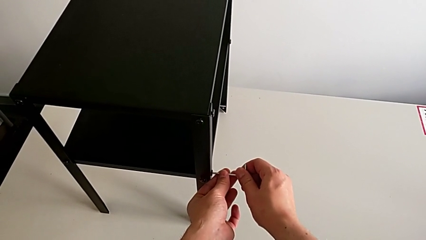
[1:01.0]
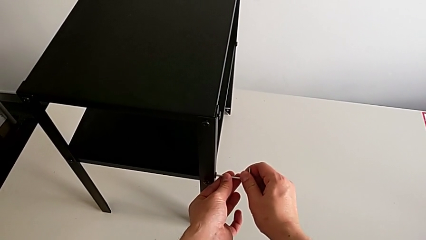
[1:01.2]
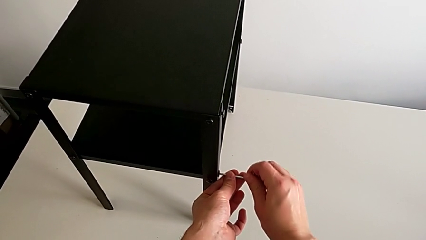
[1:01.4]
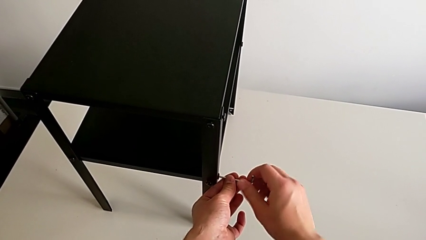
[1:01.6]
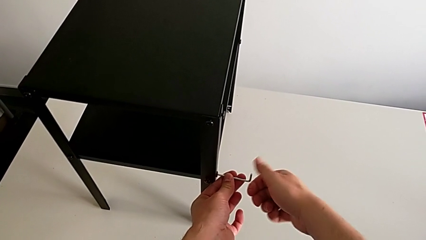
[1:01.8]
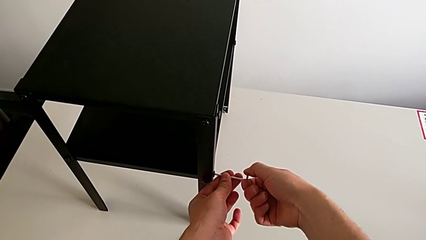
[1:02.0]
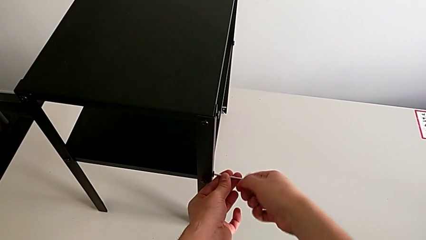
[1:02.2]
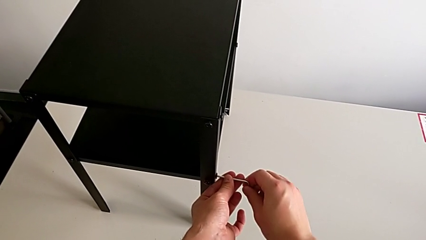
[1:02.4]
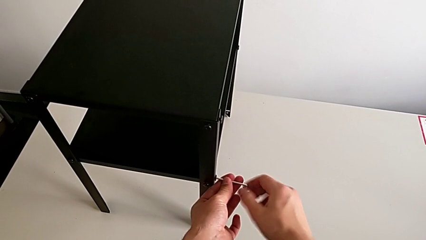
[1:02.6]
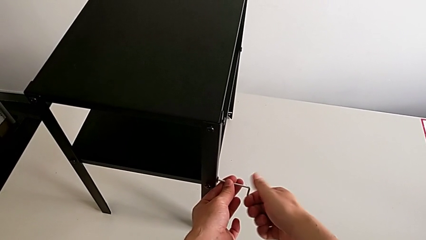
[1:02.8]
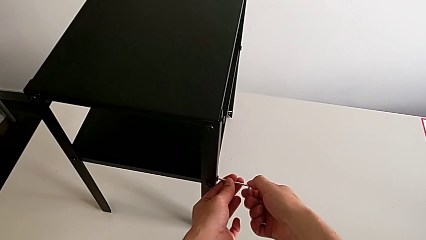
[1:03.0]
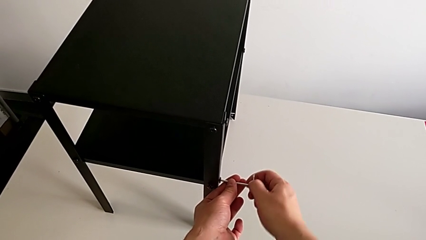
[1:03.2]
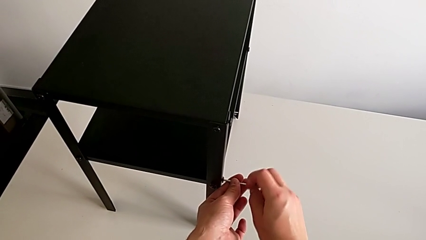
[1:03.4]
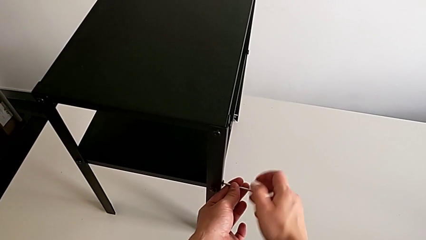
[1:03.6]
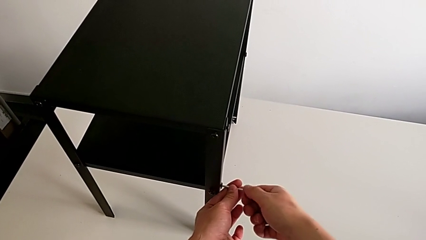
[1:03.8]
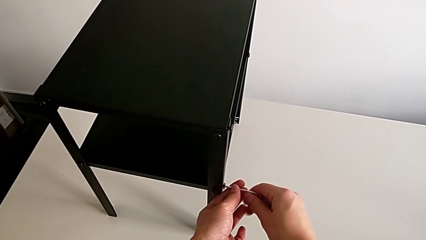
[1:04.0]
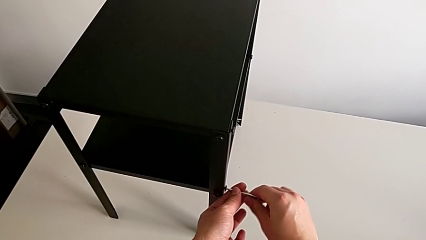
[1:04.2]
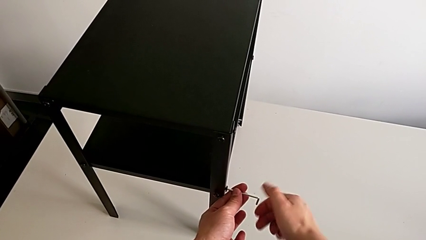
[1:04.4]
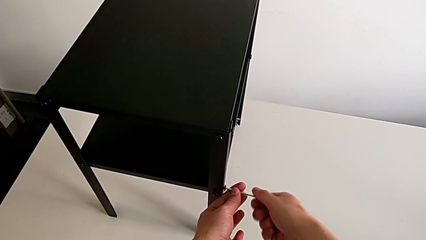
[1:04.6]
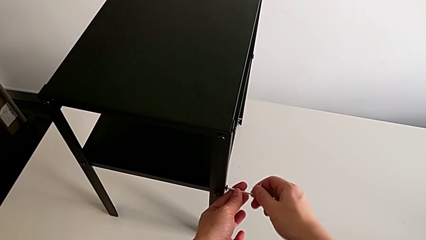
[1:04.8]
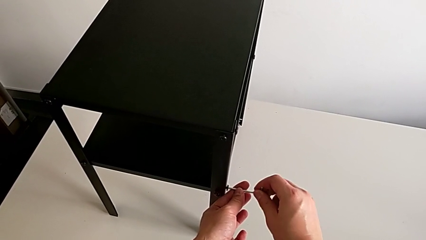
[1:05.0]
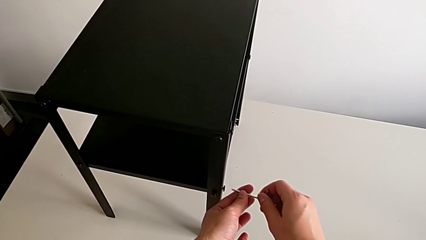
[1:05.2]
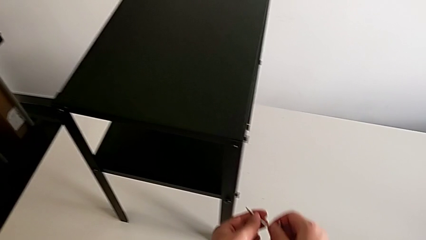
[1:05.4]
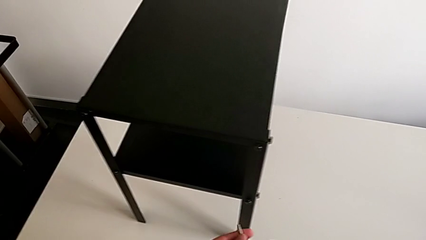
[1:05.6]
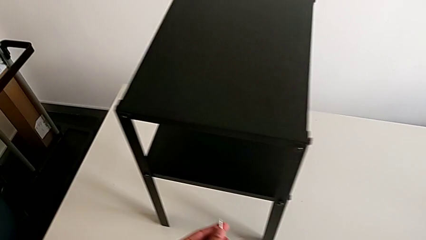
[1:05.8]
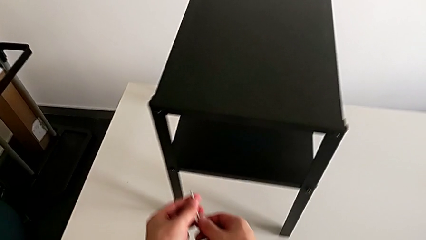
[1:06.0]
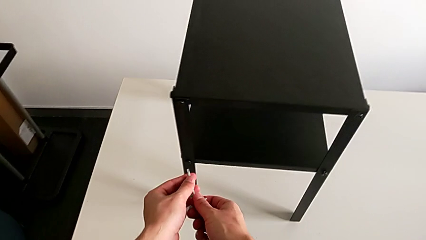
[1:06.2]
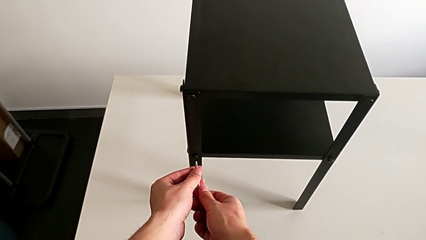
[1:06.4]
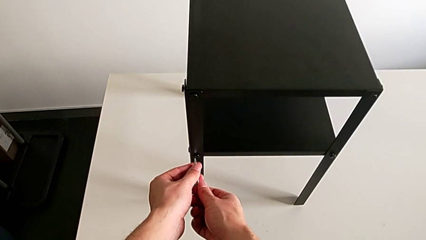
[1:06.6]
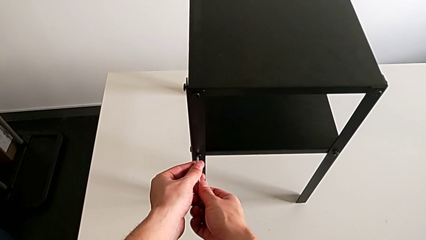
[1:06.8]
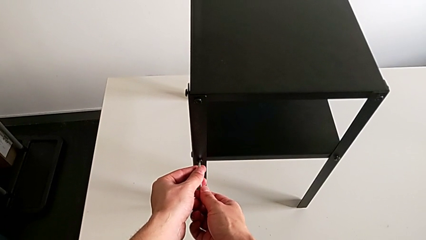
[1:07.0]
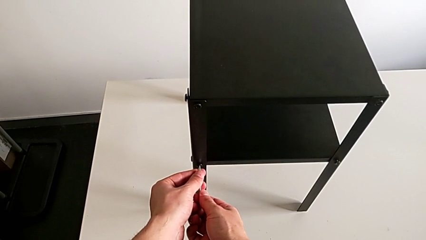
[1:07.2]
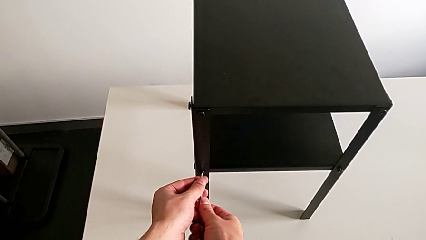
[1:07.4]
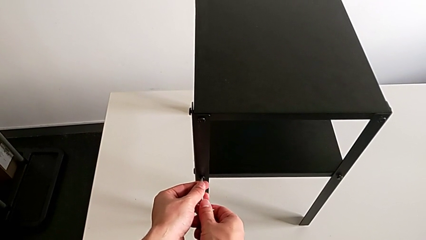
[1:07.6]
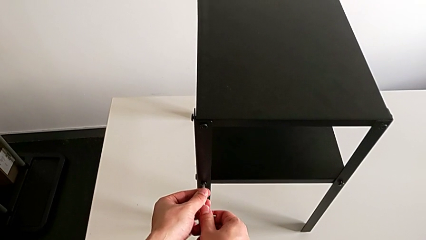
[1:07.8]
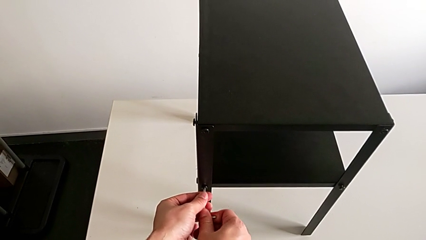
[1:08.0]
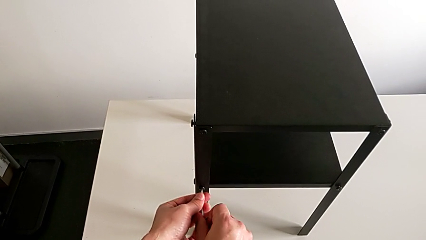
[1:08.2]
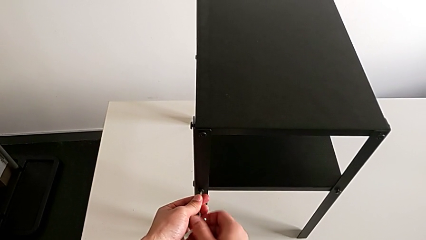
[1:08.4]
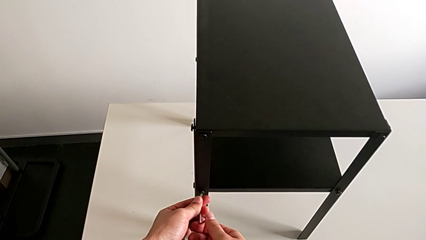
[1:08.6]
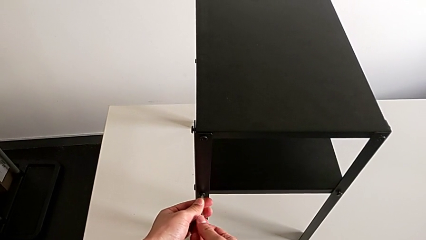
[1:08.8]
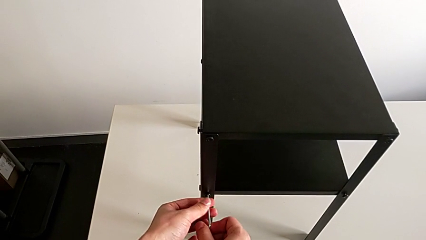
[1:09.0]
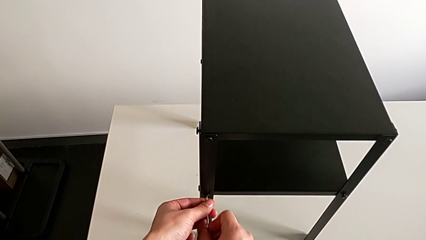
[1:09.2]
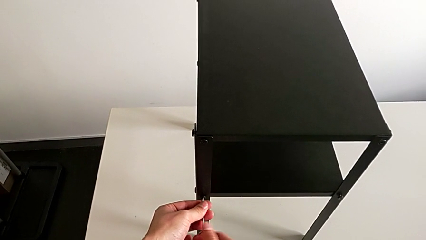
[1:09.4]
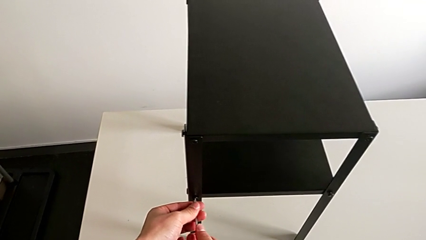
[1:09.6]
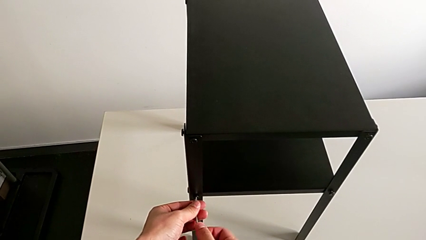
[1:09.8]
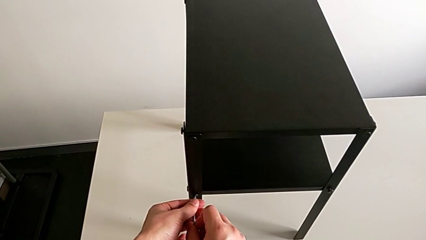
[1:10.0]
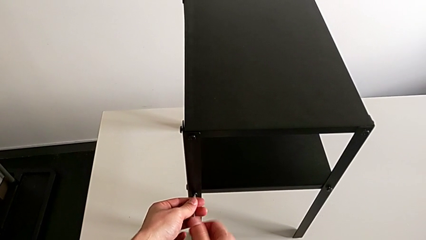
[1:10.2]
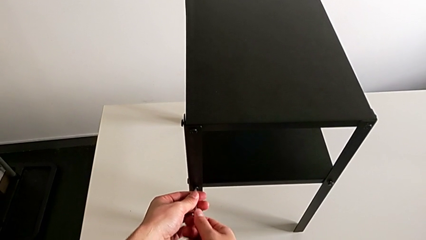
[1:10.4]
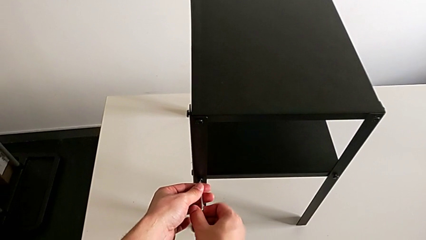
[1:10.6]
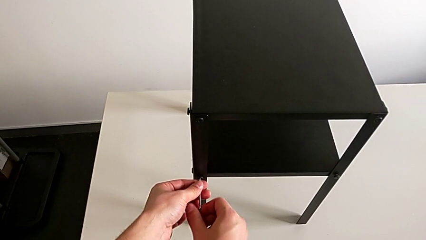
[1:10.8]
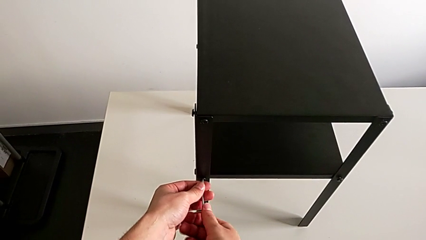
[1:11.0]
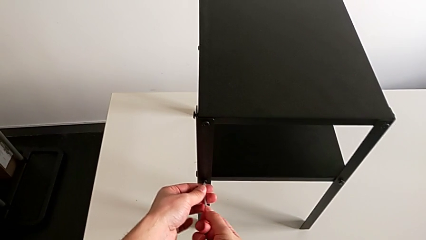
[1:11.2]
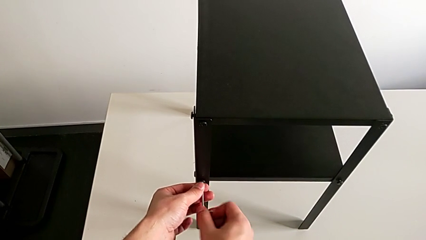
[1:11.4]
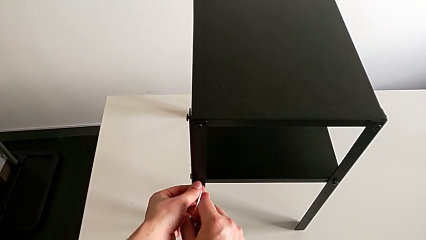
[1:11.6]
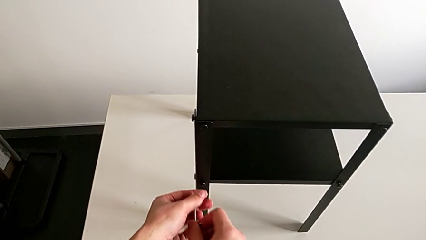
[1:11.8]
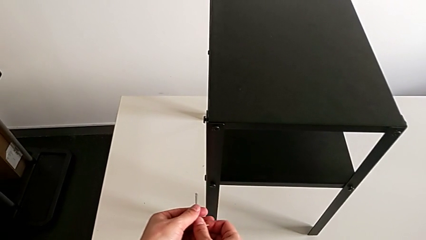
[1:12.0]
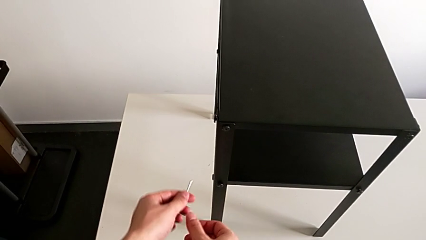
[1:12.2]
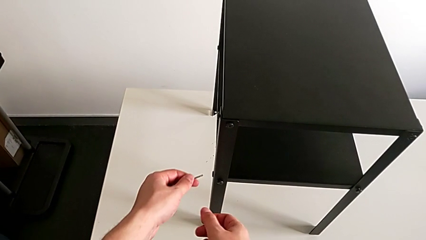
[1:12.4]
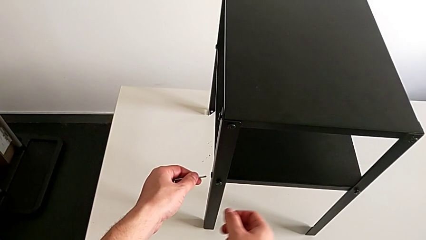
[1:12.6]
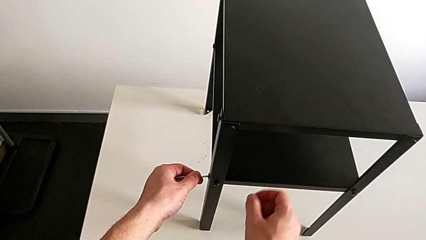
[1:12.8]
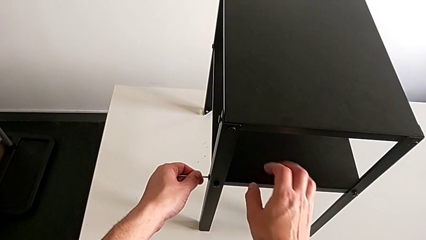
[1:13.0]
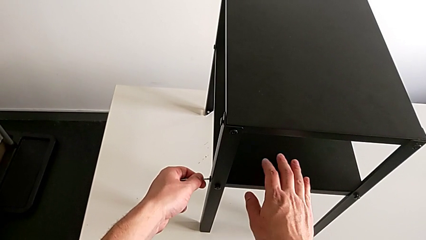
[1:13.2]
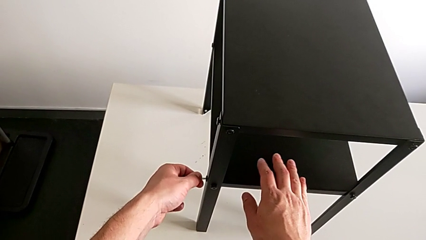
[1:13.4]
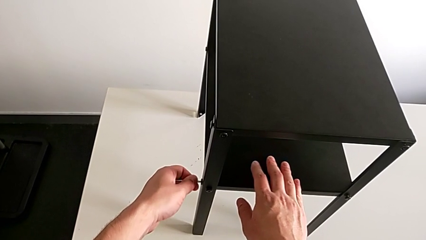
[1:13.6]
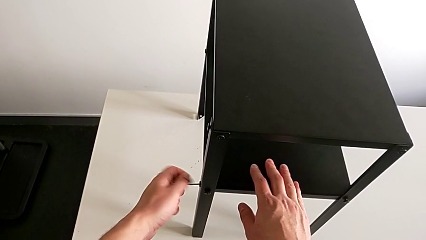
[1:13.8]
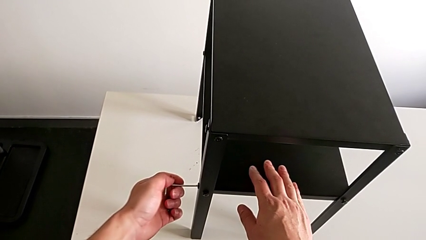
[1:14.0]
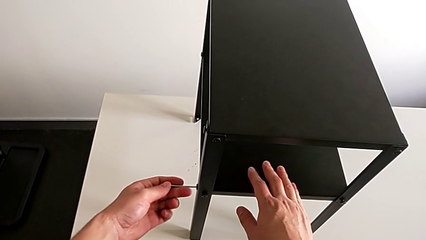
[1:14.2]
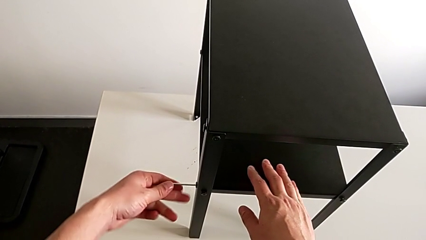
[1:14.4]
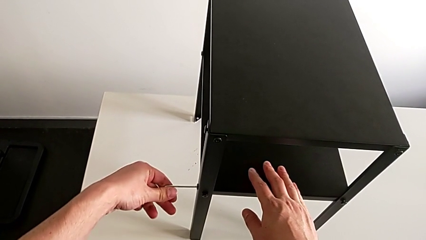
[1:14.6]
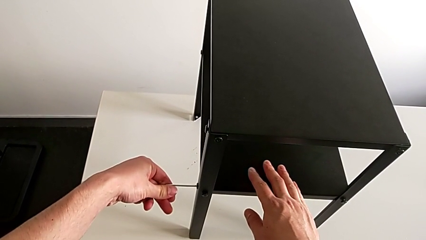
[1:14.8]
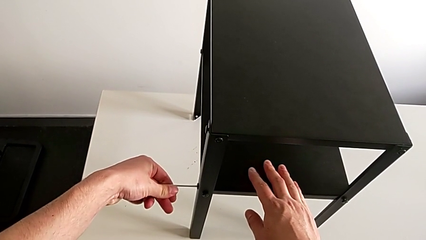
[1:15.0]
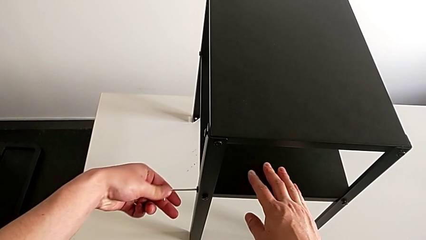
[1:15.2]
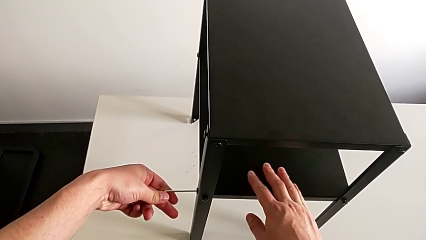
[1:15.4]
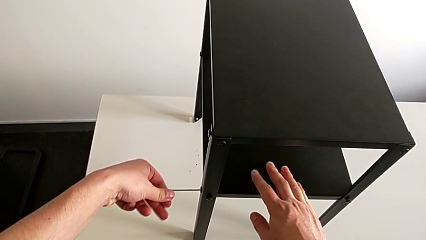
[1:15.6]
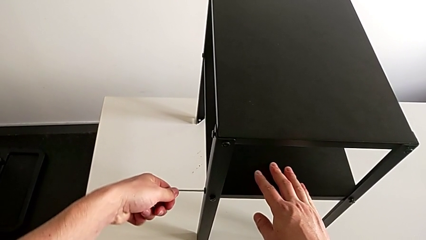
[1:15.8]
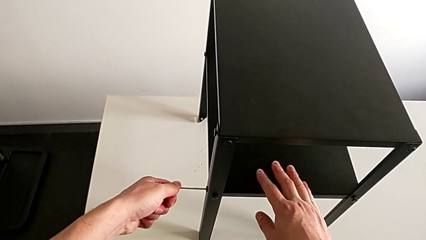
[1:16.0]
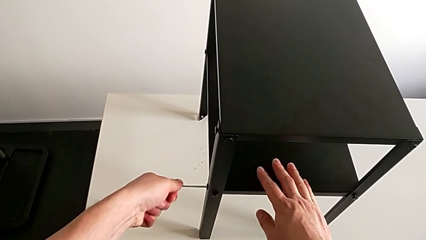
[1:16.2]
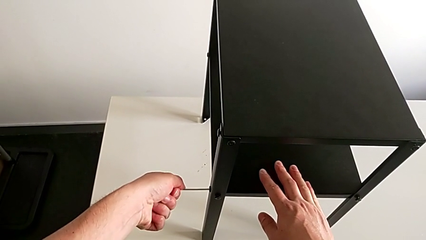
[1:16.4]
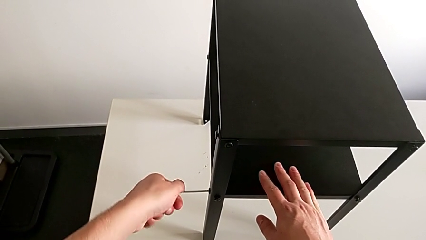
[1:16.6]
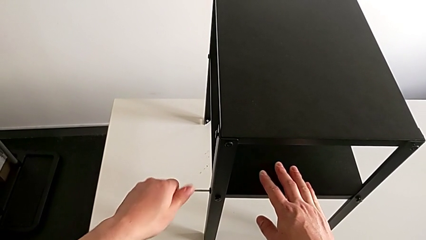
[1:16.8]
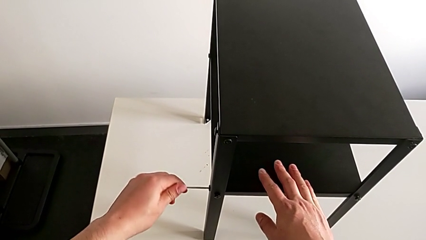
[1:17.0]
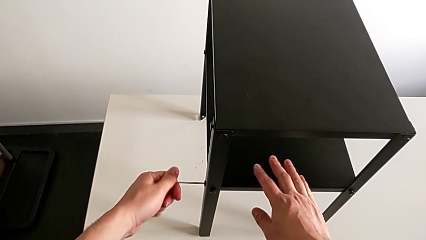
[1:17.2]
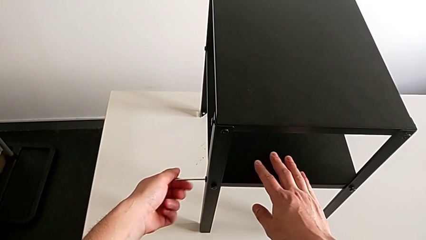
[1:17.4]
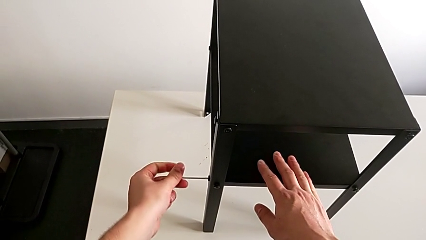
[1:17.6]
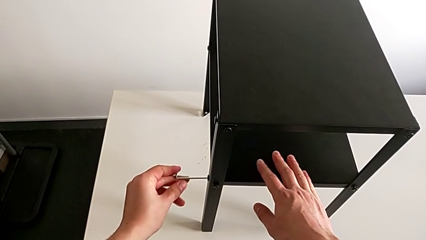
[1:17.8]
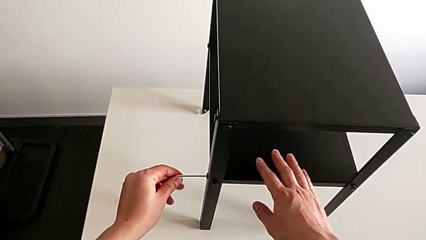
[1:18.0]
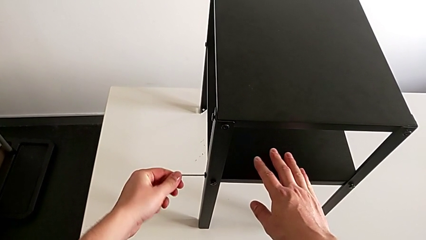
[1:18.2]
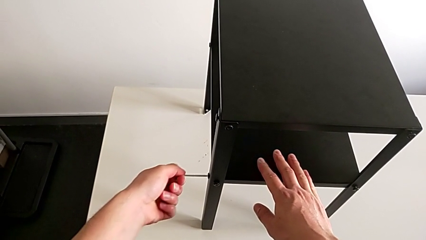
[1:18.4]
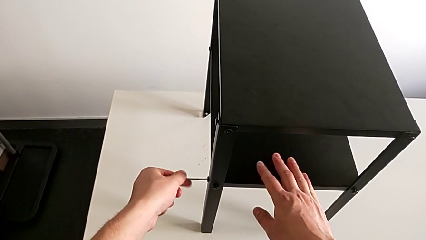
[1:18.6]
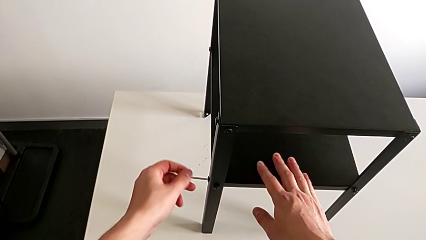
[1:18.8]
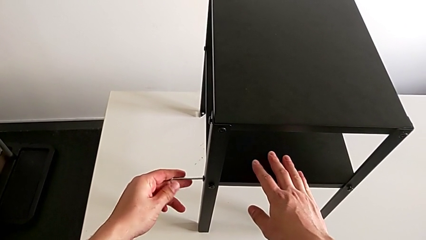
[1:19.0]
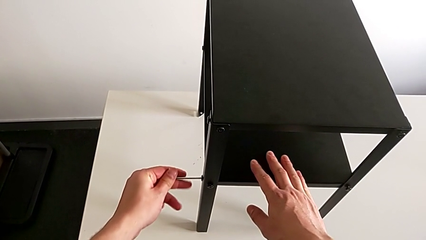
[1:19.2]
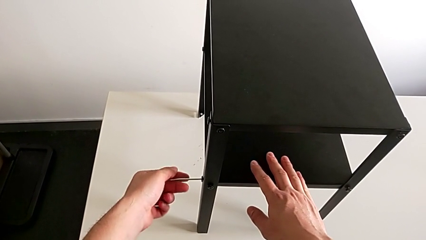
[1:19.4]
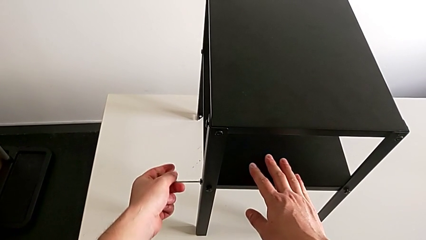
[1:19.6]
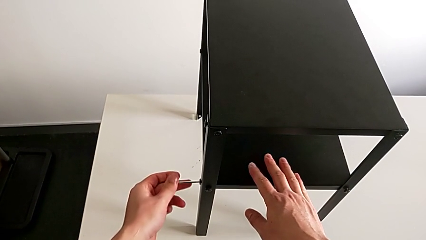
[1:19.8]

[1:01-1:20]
The camera wearer is loosening the hex socket head of the legs with an Allen wrench. They unscrew the hex socket head, withdraw the Allen wrench, approach the hex socket head, insert the Allen wrench, unscrew the hex socket head, withdraw the Allen wrench, insert it and begin to unscrew the hex socket head.
